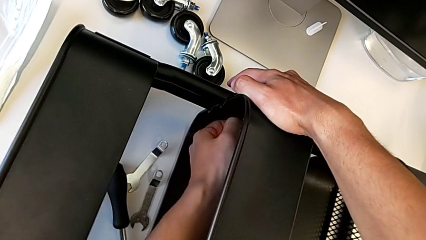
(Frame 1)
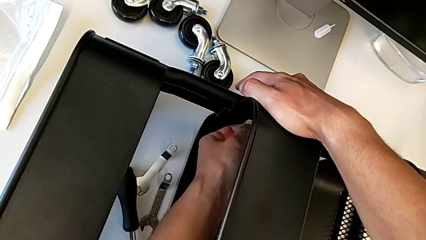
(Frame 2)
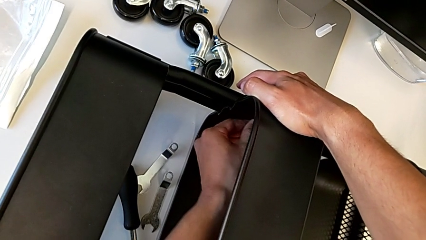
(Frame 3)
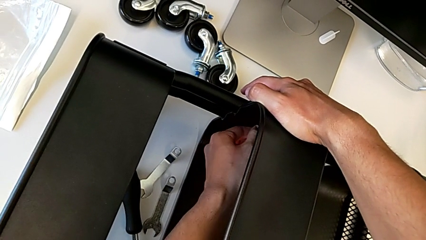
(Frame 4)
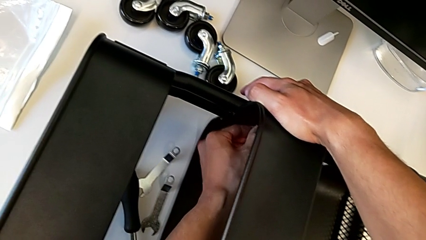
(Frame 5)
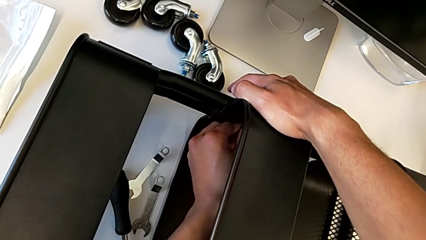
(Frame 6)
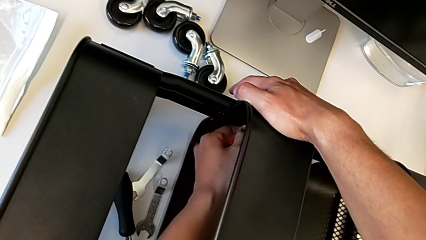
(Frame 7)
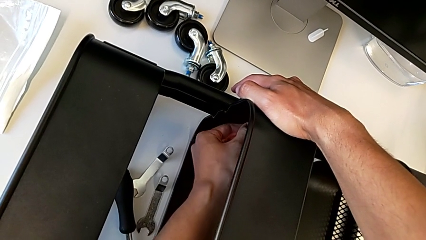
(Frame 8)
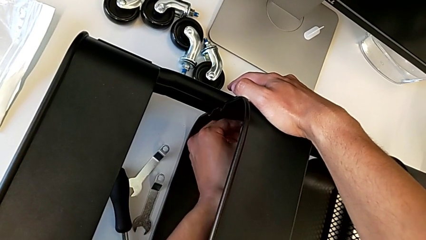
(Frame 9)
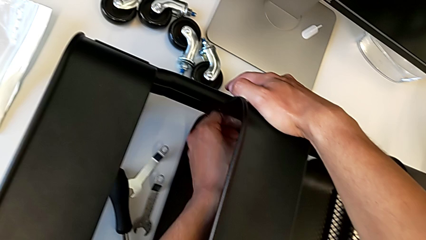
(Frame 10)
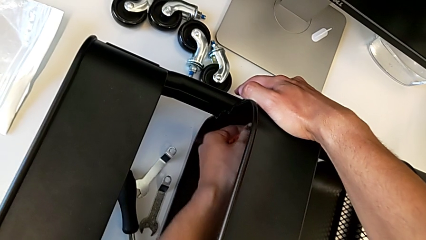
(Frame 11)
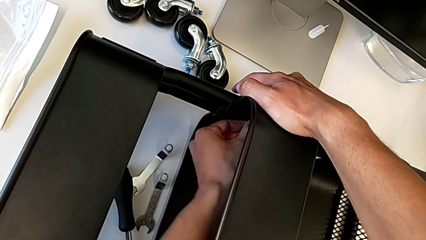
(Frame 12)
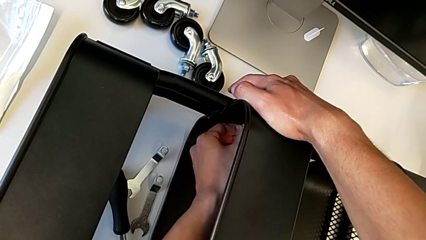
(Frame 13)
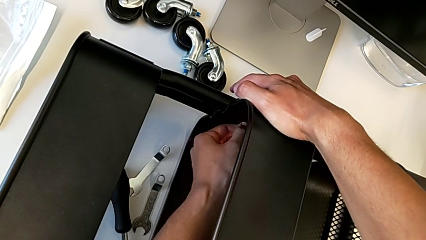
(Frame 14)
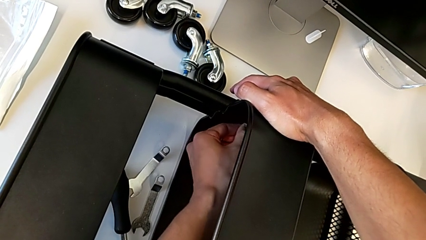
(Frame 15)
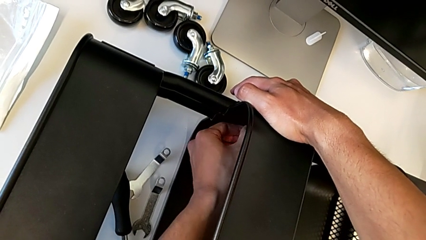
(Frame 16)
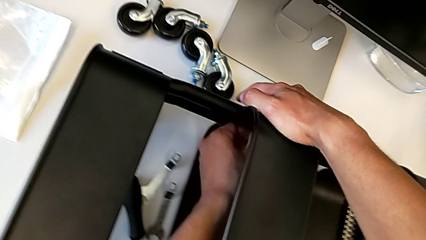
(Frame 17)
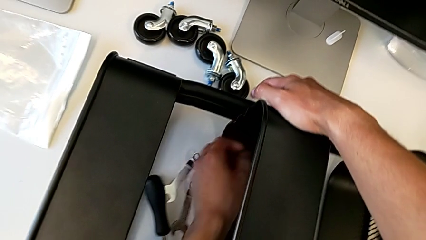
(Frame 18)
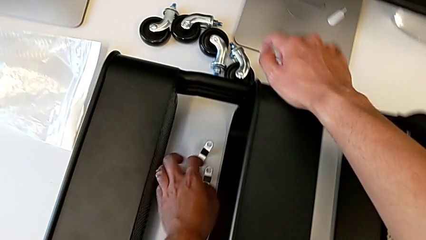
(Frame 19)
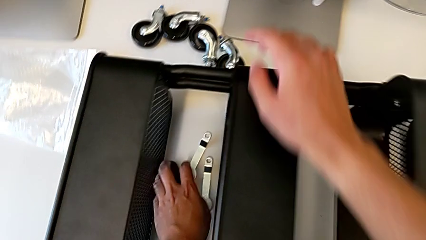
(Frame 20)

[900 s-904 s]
The camera wearer is assembling the middle shelf with the side bars. They keep screwing the hexagon cap nut.

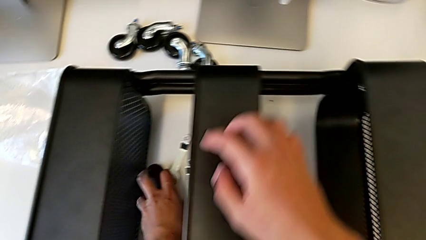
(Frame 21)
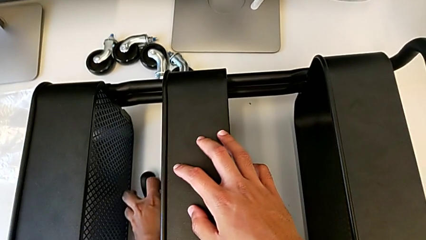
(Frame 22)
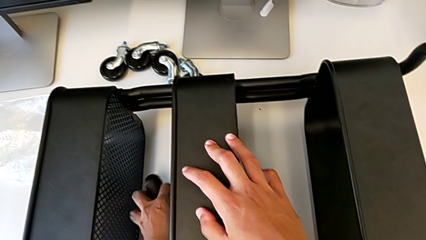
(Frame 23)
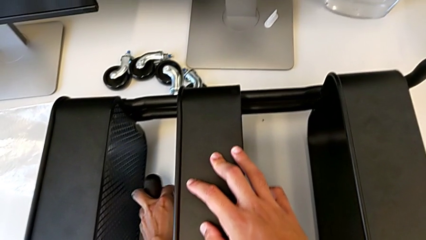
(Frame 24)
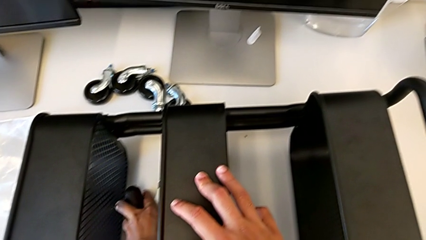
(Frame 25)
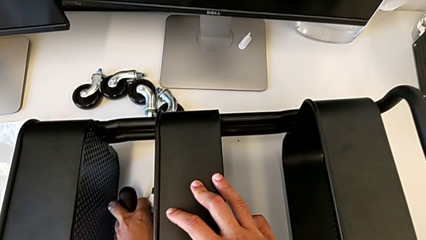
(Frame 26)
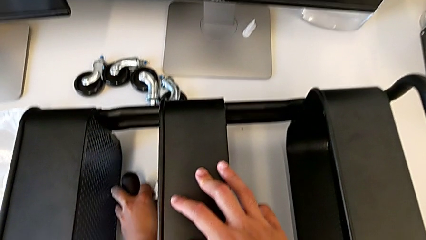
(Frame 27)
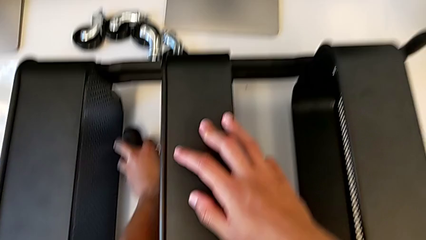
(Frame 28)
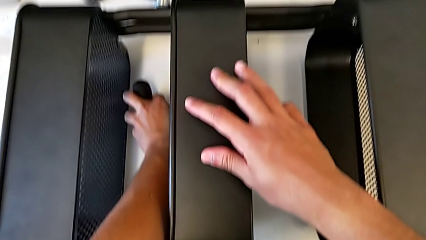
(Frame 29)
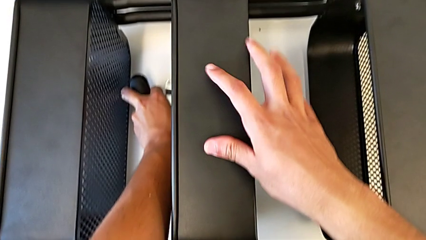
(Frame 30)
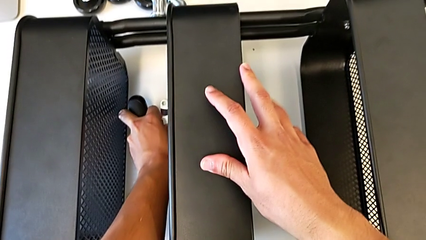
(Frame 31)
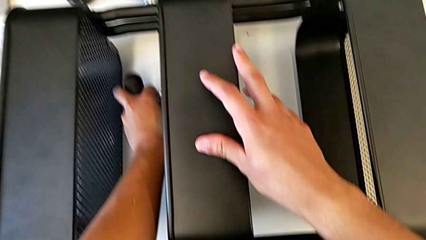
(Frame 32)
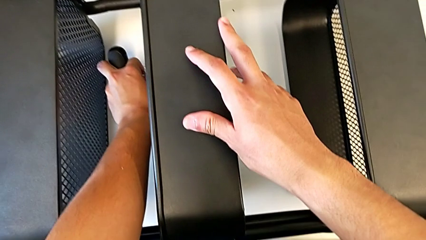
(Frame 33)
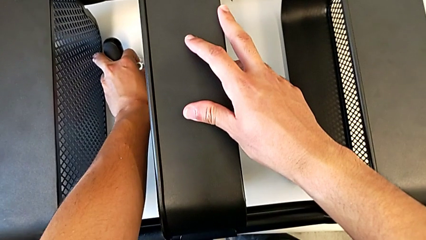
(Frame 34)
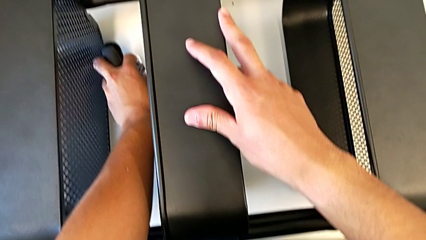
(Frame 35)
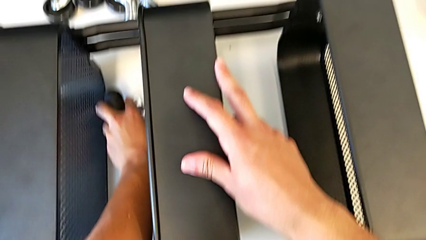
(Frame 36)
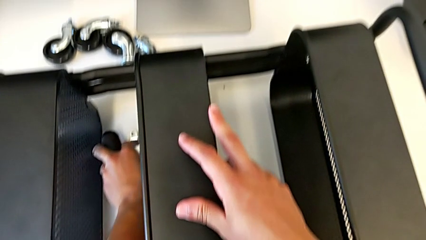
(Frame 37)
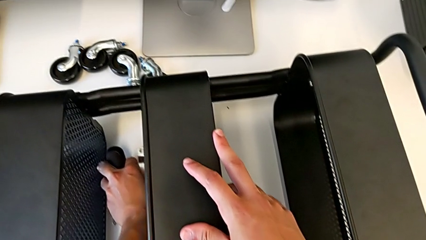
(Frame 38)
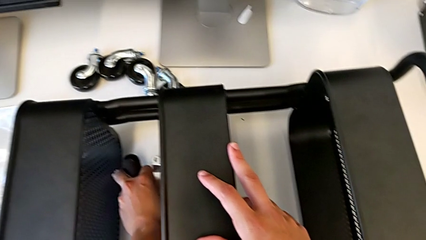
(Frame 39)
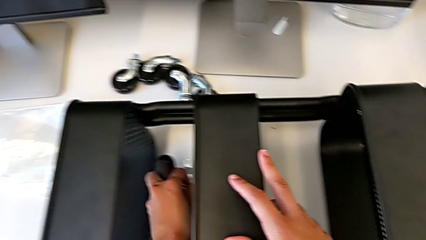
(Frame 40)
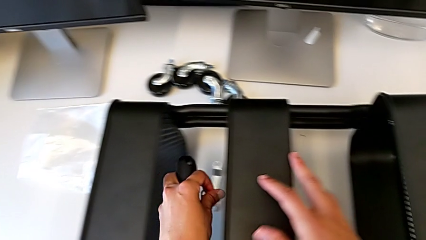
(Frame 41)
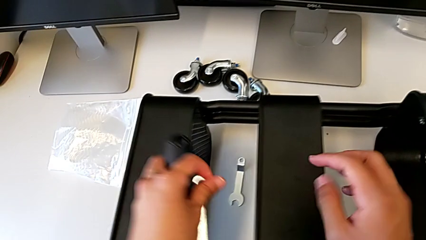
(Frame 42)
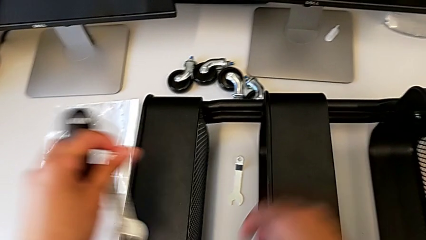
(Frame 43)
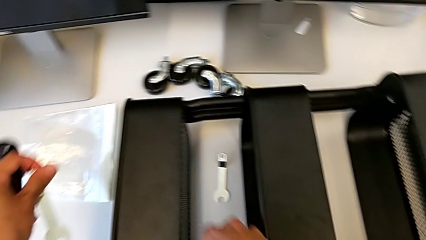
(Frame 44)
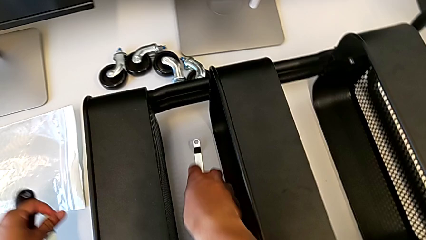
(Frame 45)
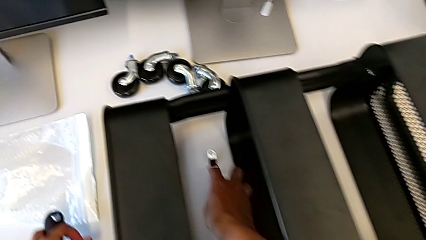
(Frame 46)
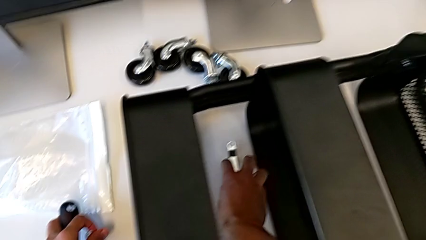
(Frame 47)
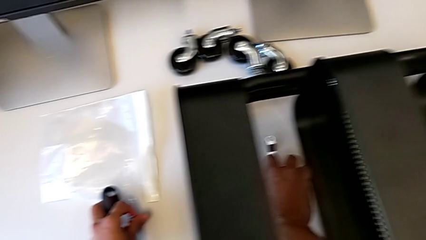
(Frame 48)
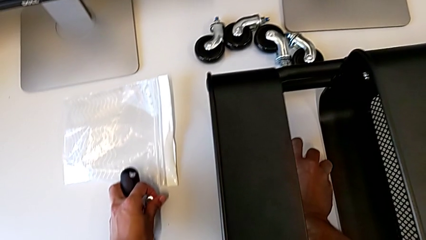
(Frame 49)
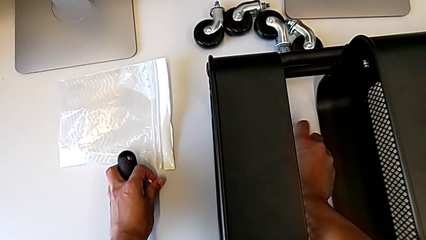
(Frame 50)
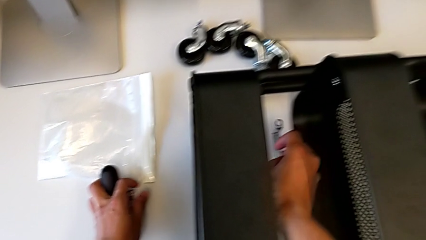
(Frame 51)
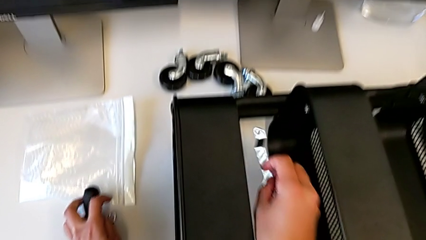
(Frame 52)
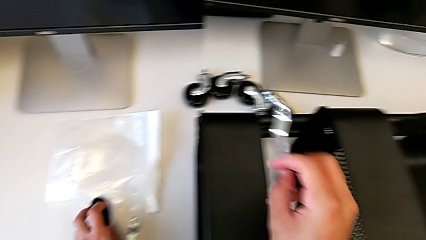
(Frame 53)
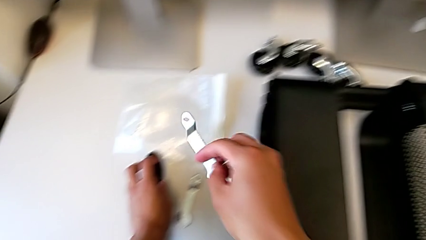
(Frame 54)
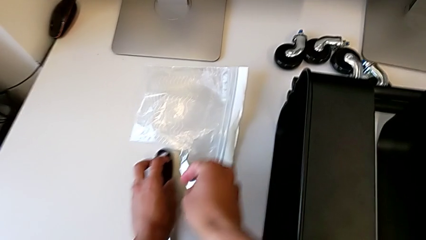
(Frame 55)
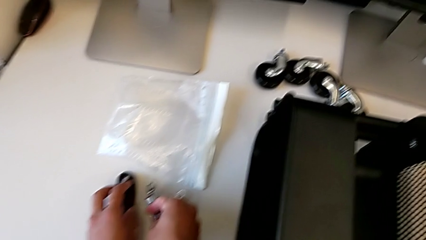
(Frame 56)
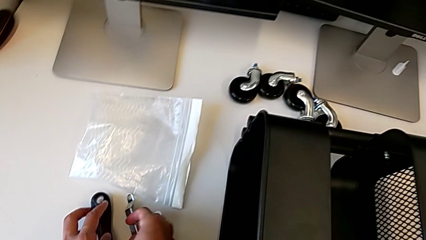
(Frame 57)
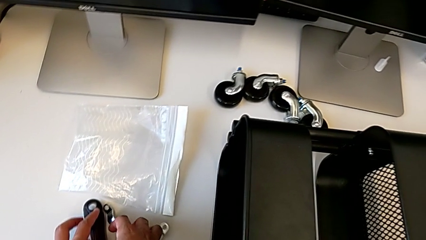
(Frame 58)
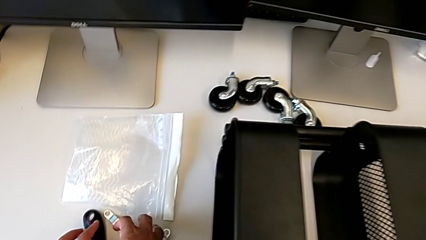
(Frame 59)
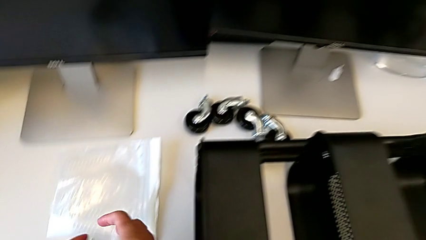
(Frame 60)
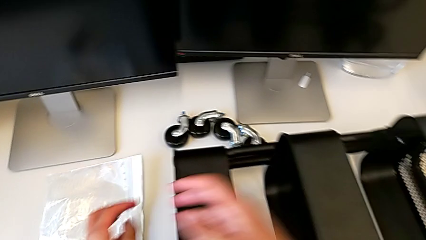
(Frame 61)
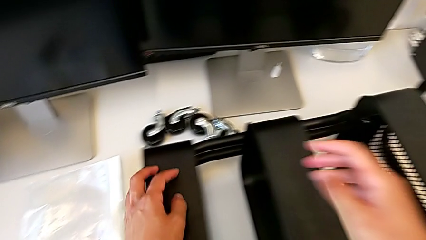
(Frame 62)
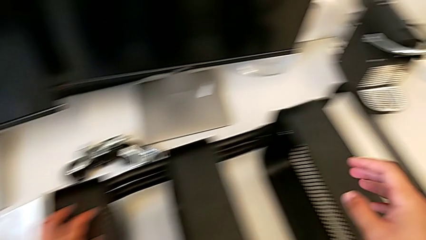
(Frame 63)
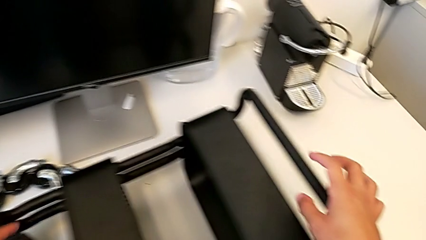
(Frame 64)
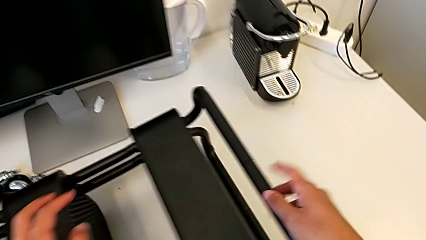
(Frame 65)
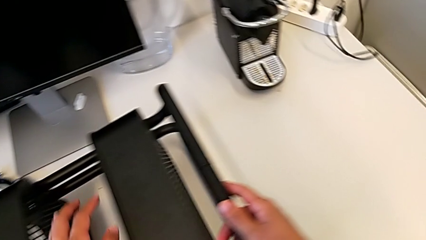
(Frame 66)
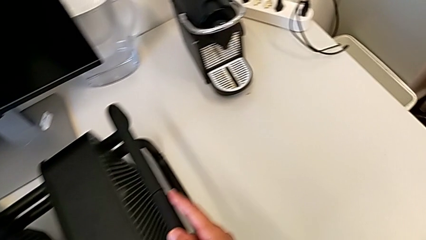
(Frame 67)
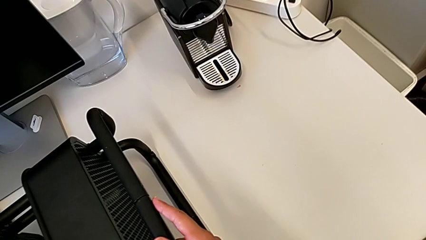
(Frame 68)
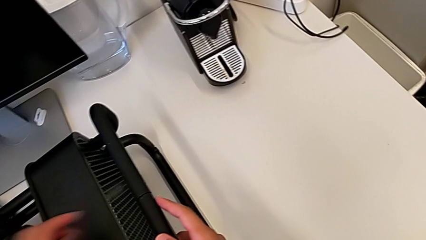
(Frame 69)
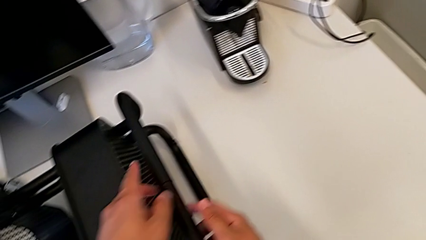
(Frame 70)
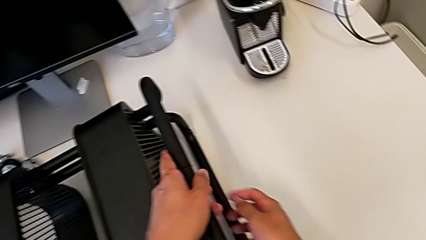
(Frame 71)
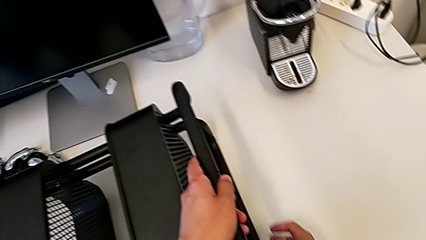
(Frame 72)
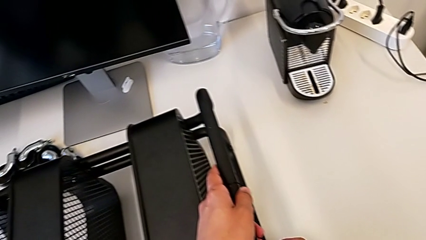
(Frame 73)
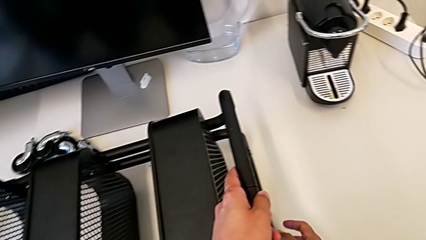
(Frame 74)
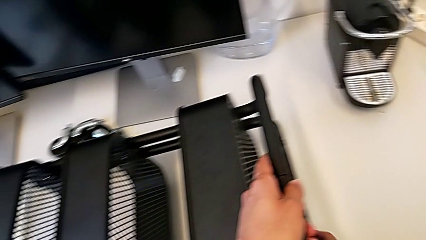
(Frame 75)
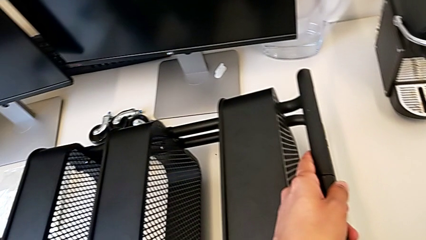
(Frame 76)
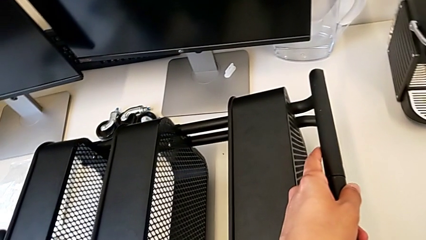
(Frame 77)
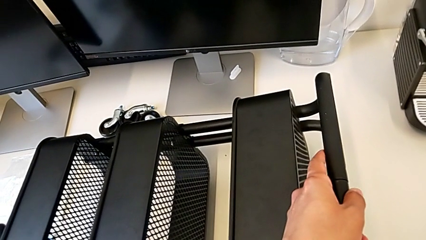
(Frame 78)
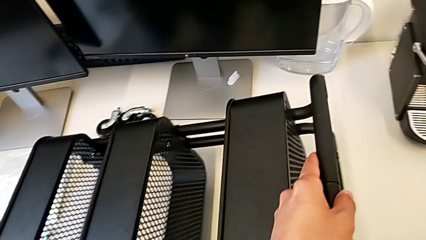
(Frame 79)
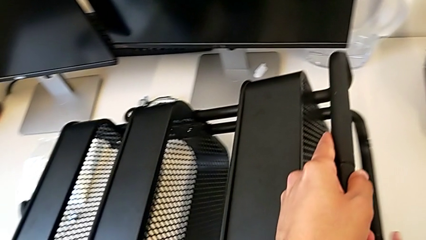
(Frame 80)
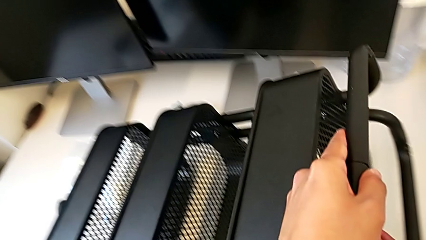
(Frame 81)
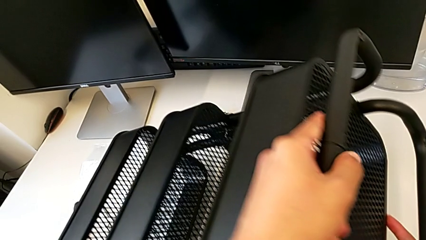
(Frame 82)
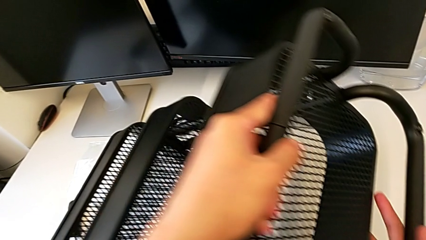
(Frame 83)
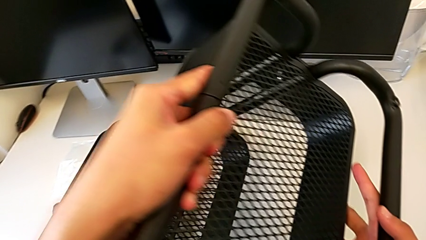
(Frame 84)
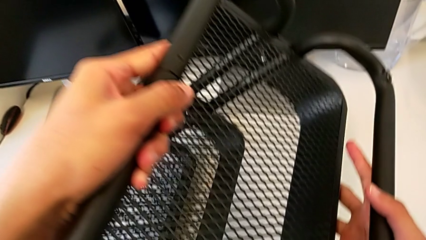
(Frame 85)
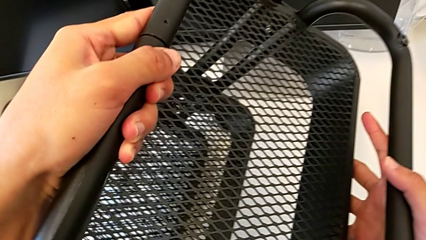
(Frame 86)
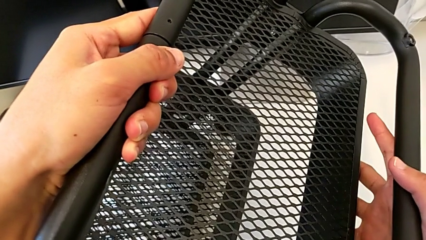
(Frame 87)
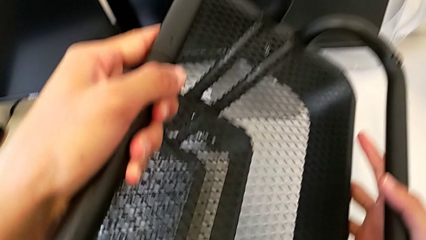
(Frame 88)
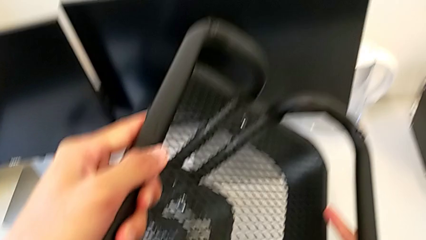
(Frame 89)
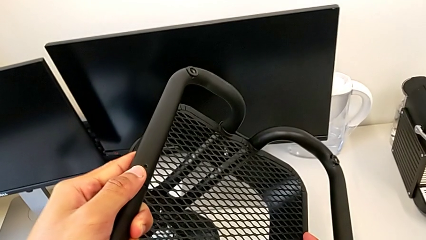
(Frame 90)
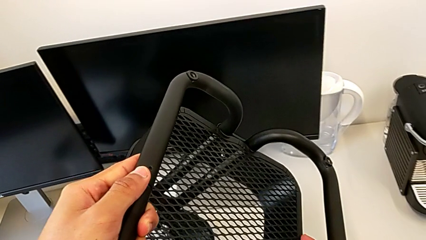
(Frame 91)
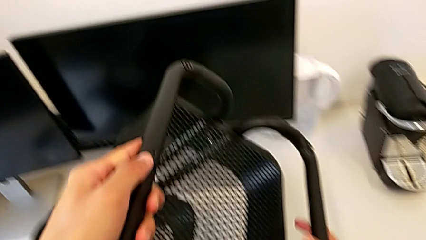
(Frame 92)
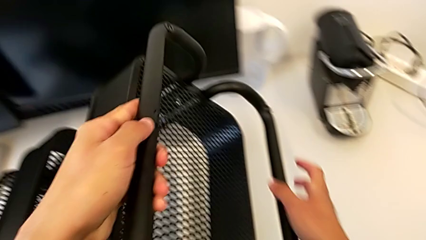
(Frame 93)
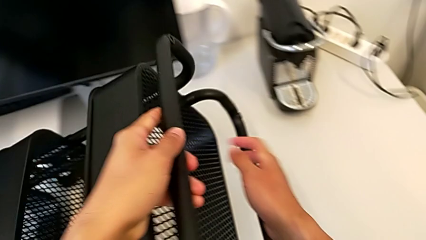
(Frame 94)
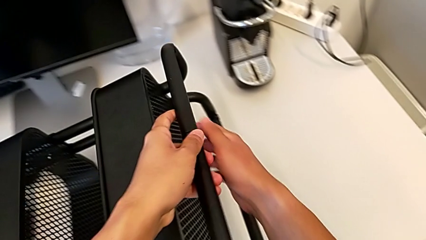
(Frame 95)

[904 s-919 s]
The camera wearer is assembling the first pair of wheels in the base frame. They grab the screwdriver, grab the spanner wrench, inspect the frame and flip the utility cart.
